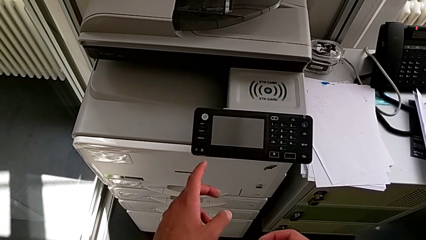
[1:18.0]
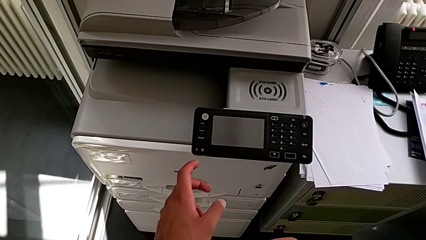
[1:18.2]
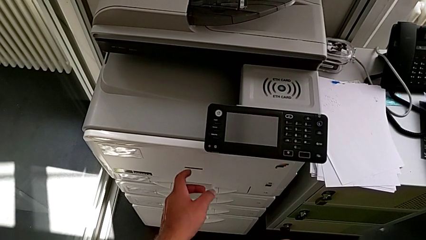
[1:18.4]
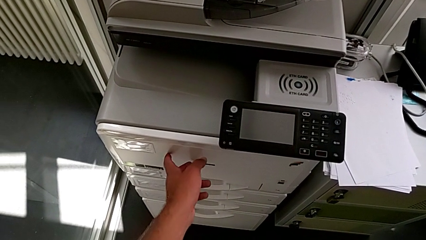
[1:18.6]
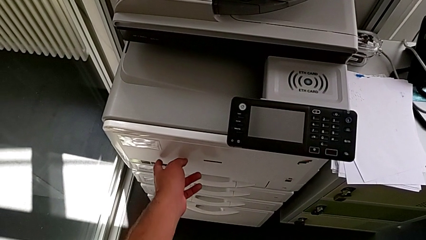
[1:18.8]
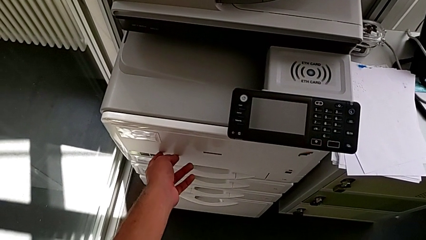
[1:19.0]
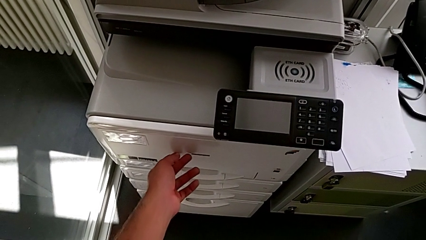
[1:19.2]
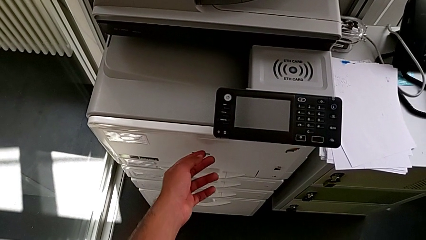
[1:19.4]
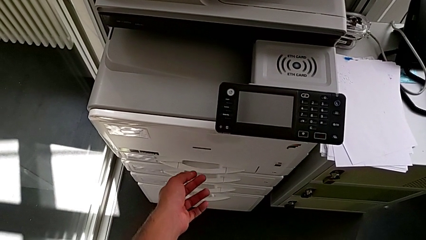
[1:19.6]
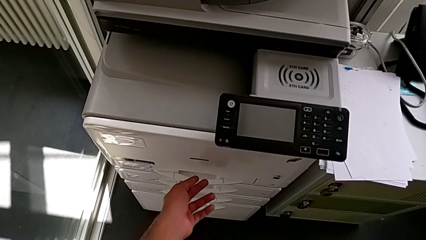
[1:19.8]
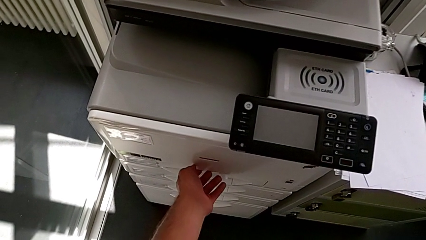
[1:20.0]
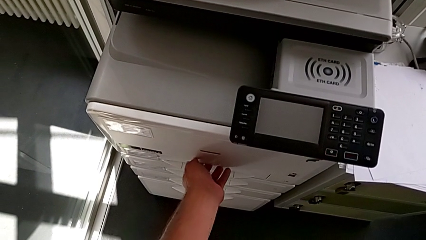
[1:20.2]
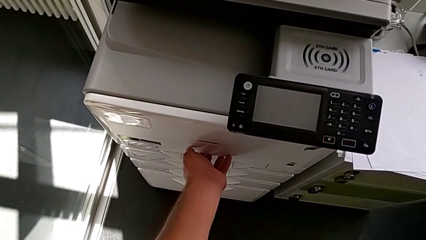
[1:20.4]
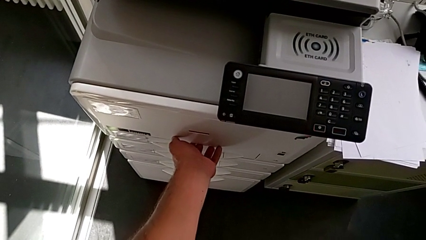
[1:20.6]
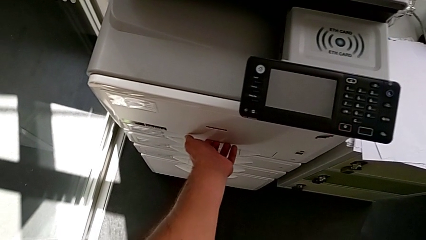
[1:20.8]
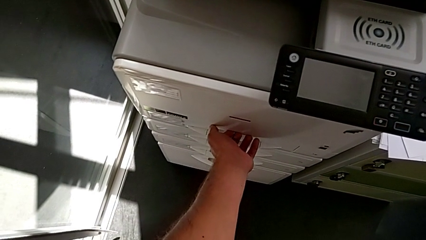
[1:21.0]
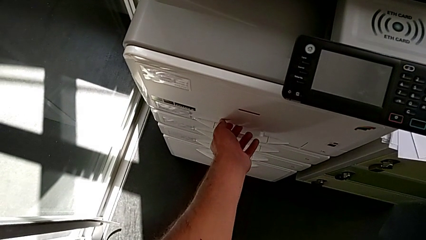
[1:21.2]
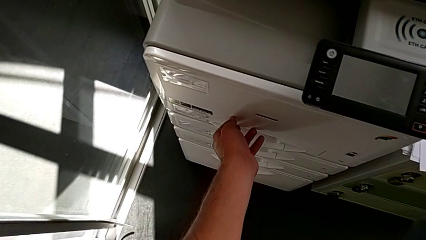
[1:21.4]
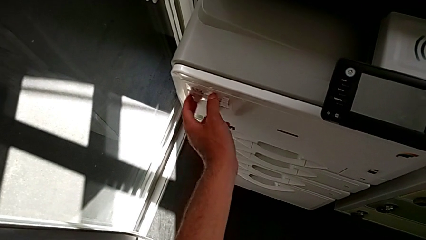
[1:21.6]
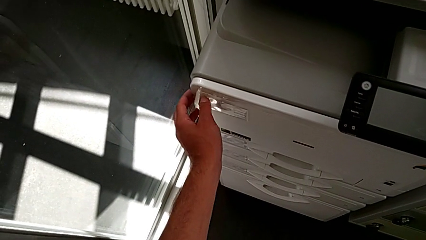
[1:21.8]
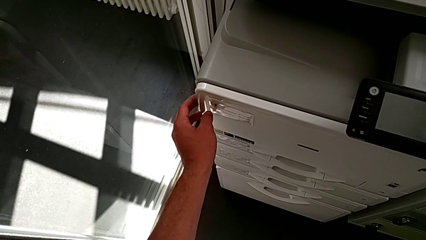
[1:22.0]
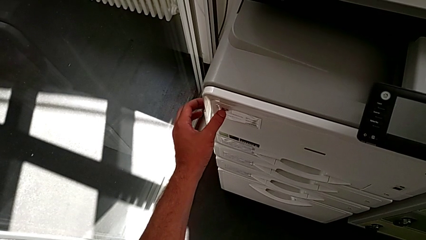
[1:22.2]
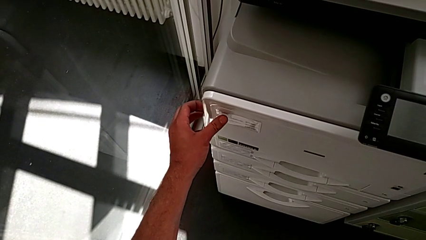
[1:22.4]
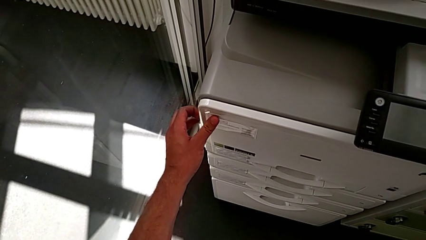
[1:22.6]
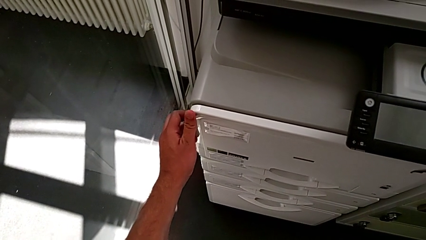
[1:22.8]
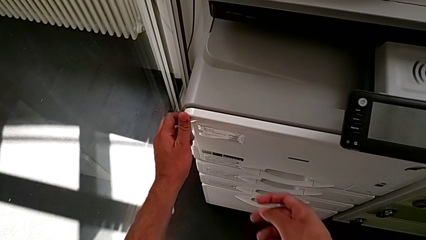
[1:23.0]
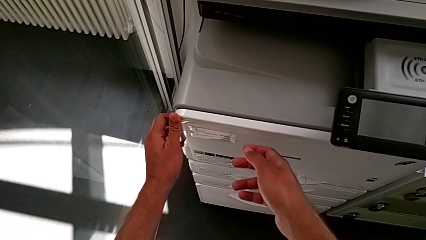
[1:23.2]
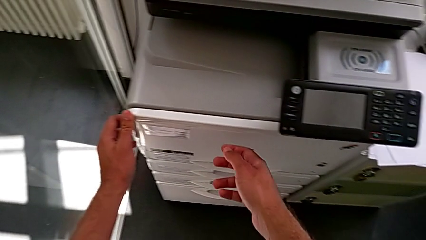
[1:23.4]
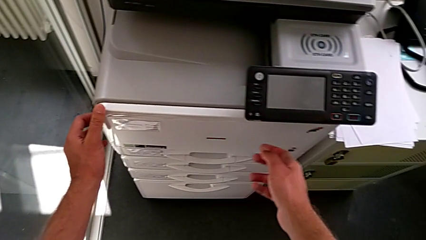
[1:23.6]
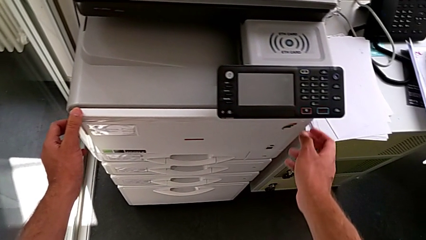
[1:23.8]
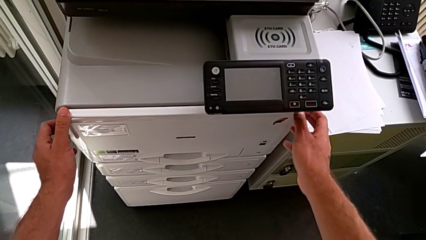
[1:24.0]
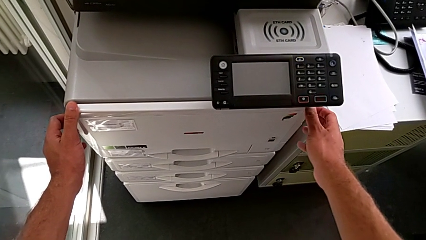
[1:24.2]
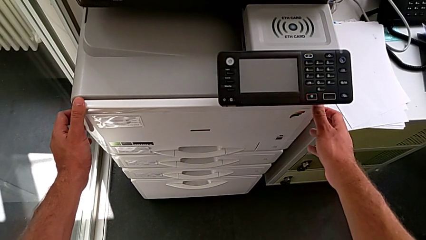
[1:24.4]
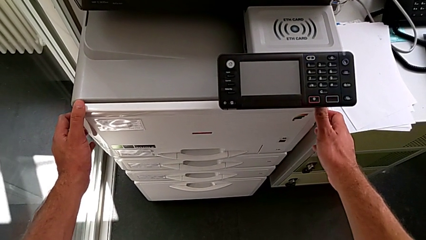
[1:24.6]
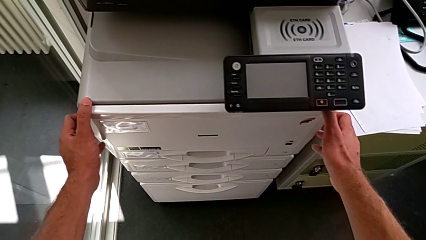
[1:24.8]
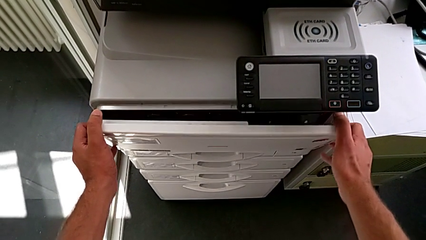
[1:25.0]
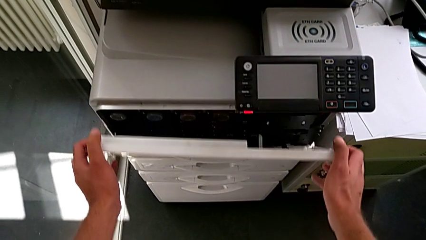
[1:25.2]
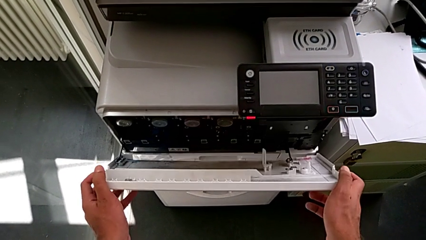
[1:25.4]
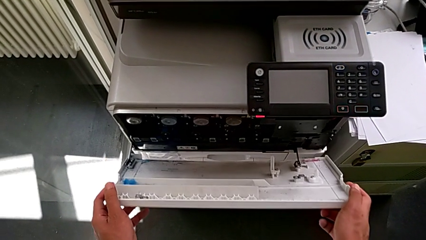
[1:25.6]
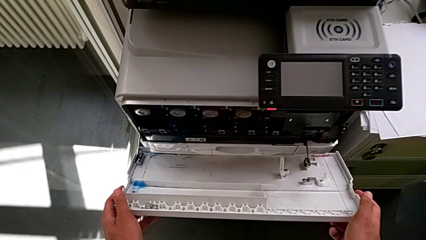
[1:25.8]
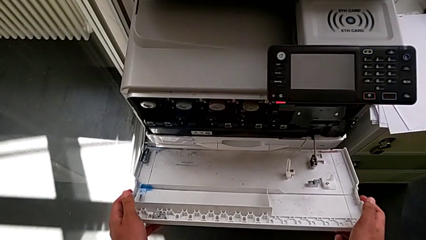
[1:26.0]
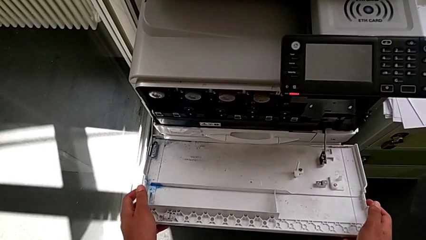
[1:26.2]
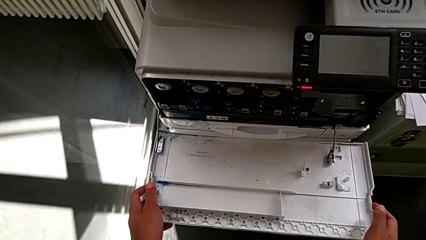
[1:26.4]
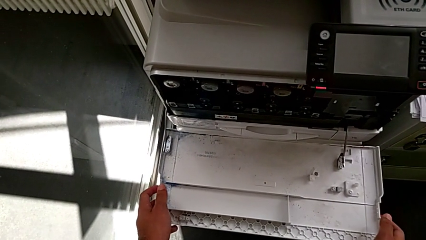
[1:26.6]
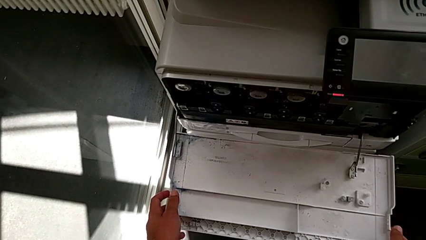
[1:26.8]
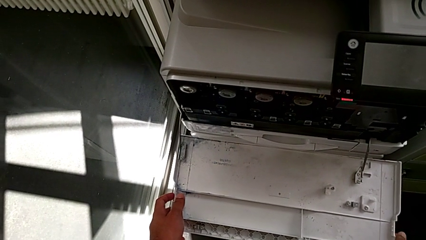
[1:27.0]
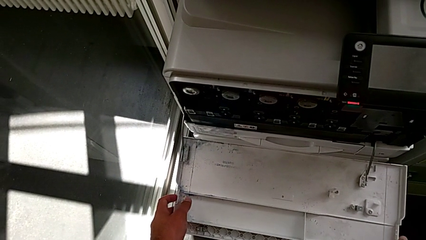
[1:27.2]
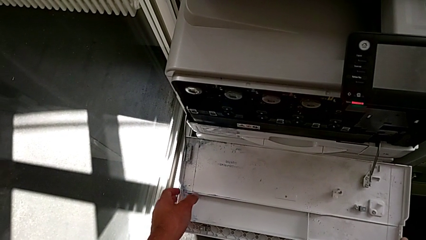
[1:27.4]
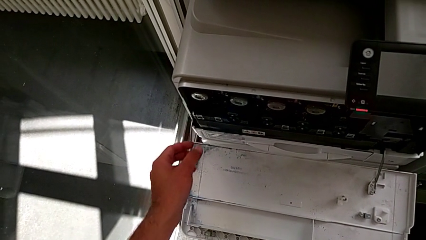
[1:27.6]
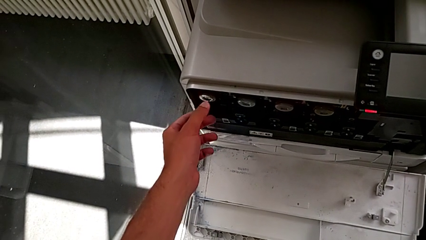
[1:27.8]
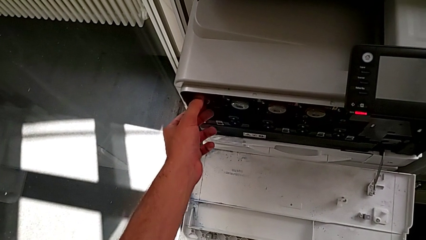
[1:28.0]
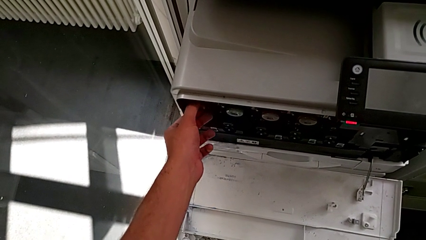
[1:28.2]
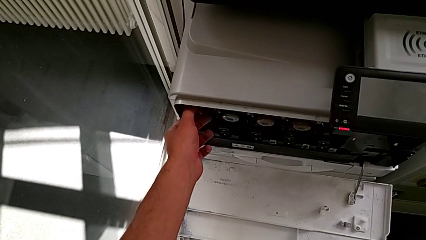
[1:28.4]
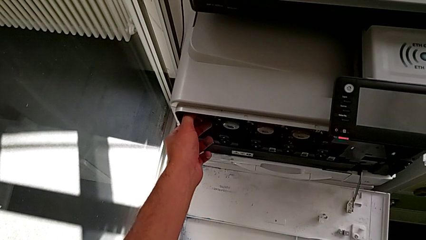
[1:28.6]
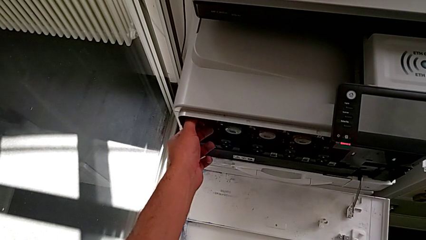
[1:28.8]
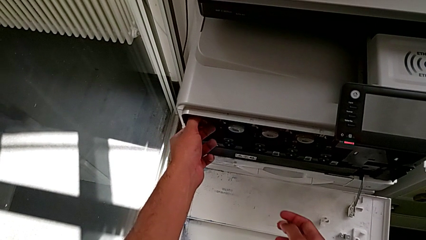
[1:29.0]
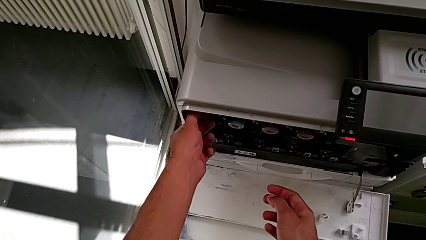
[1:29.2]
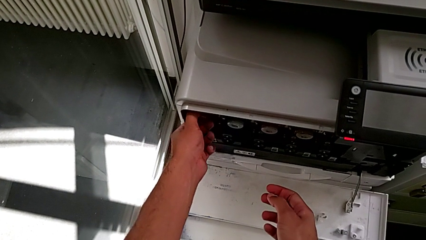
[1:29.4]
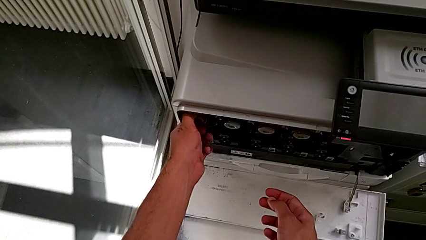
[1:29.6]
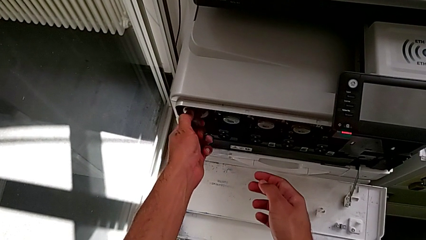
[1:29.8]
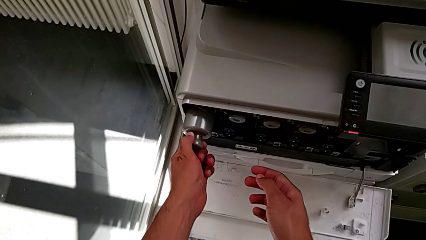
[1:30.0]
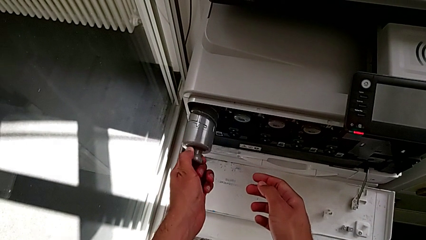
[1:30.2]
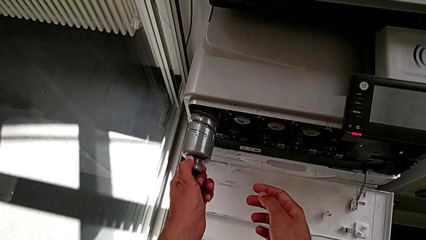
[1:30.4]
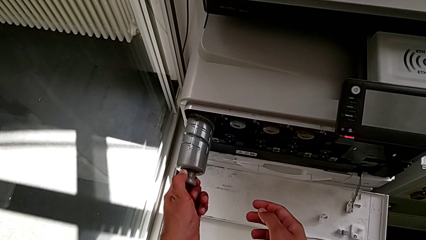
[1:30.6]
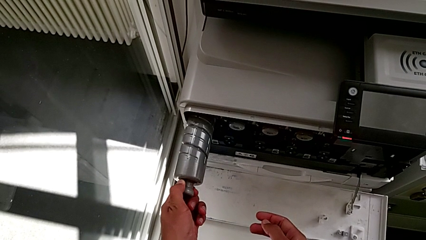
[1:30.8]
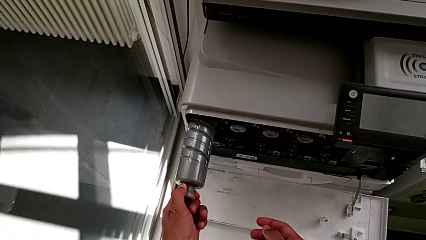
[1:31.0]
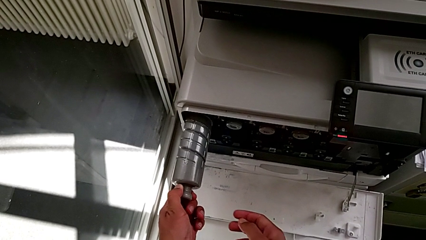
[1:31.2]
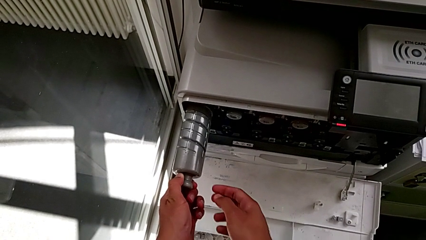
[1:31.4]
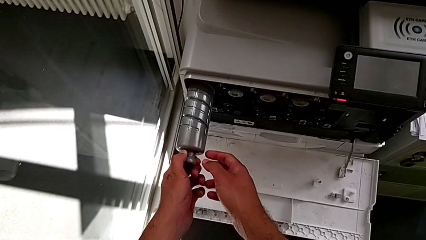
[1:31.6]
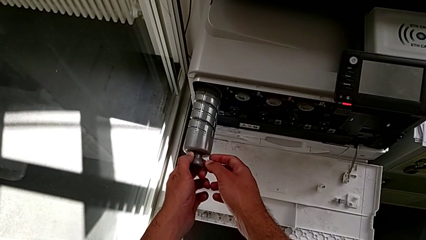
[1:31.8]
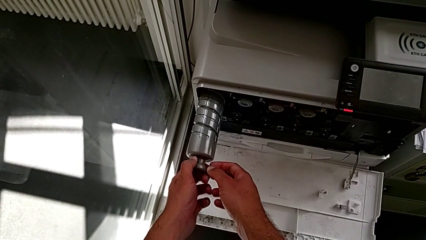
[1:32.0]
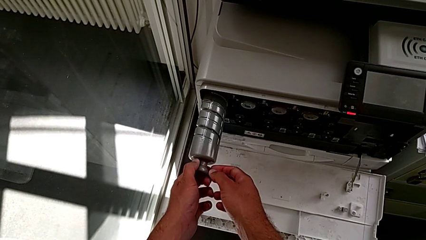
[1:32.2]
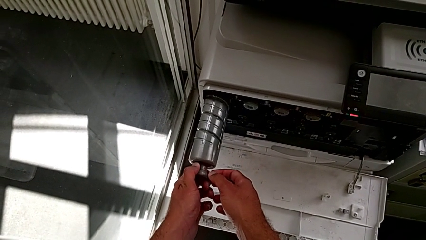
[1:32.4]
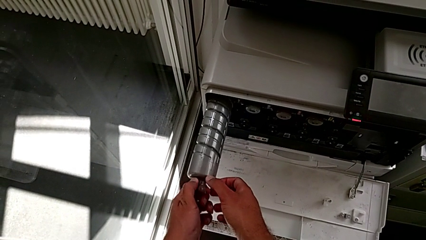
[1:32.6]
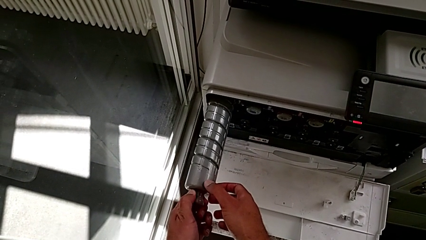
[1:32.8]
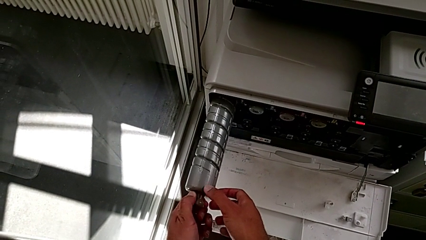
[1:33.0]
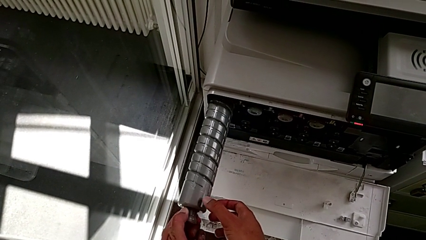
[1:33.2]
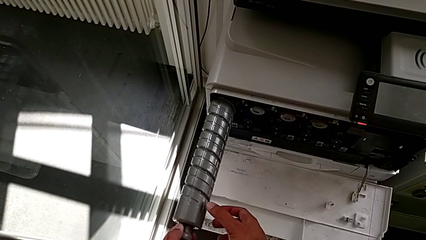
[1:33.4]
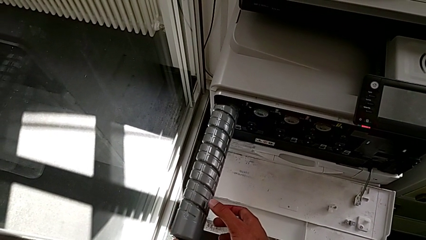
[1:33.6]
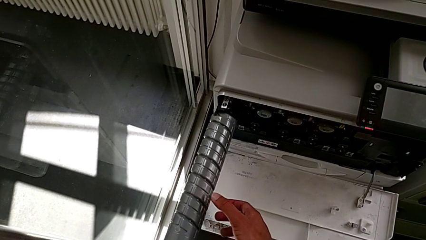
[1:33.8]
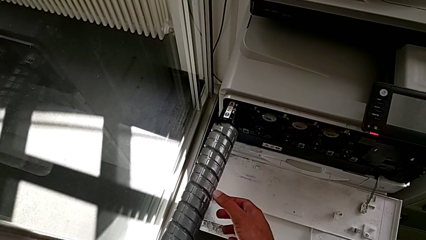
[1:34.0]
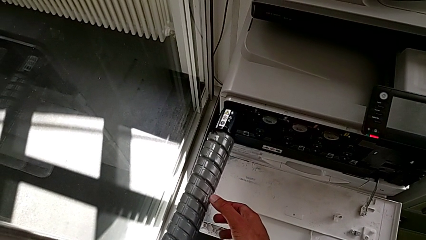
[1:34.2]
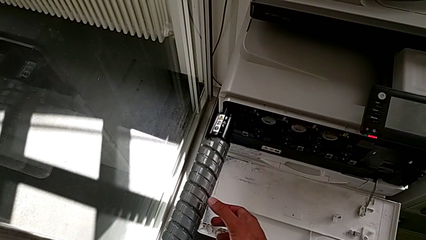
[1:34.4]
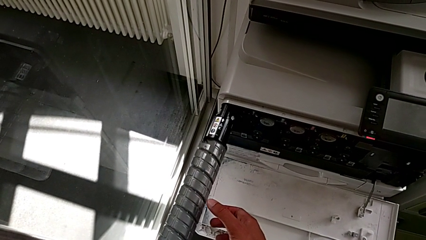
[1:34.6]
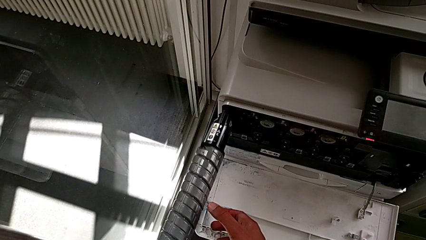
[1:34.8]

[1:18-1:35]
The camera wearer is exchanging the black ink cartridge. They touch the cartridge gate, grab it, open it, grab the old ink cartridge, pull it and withdraw it.
